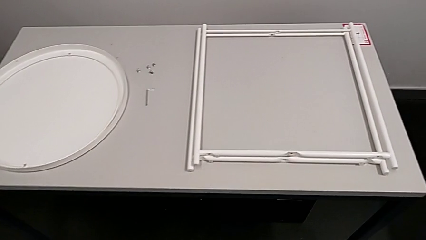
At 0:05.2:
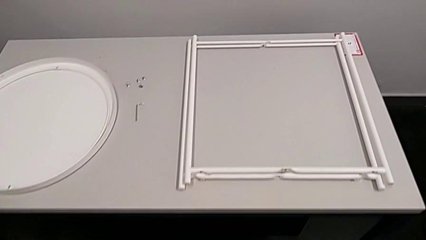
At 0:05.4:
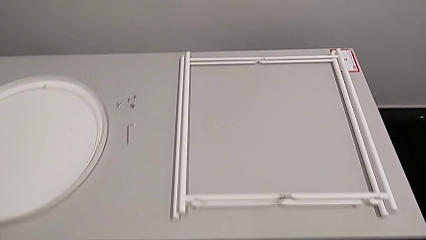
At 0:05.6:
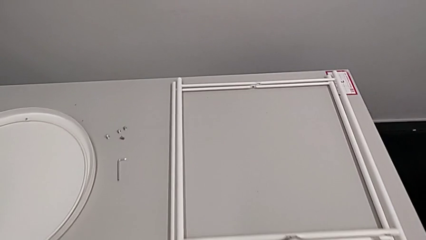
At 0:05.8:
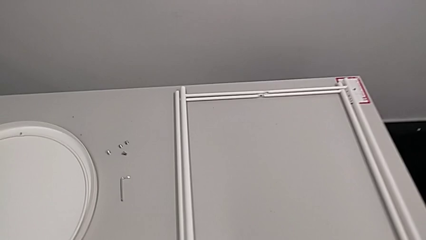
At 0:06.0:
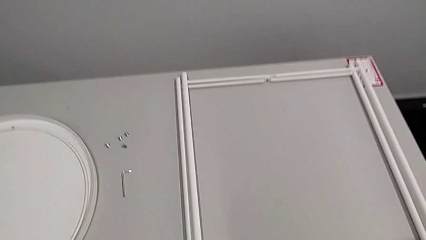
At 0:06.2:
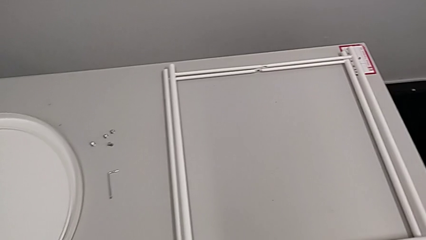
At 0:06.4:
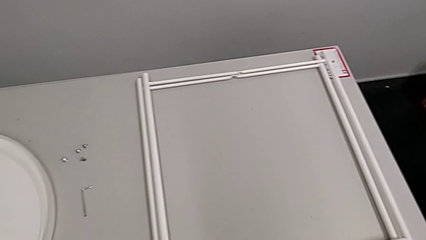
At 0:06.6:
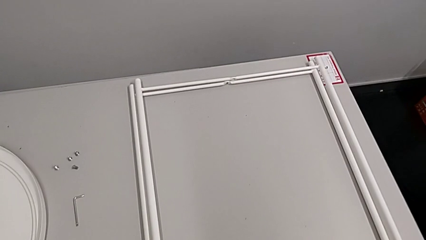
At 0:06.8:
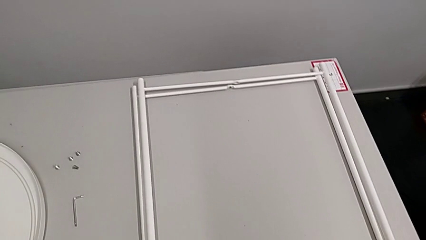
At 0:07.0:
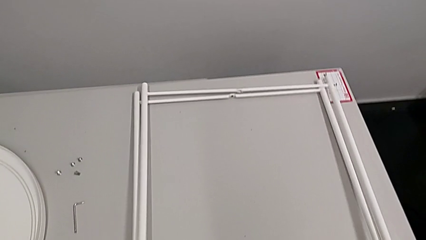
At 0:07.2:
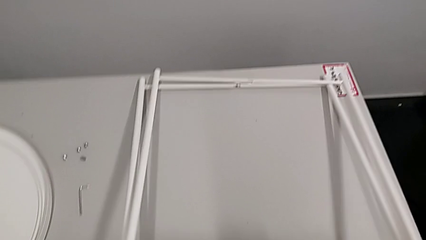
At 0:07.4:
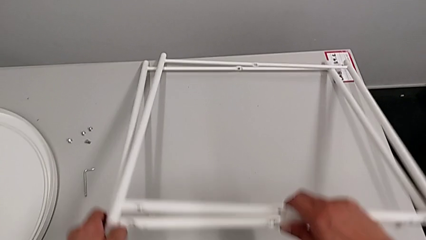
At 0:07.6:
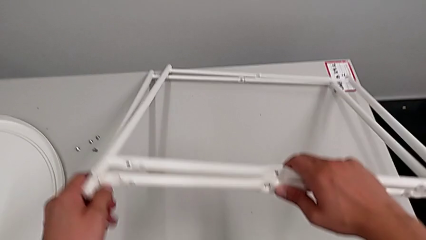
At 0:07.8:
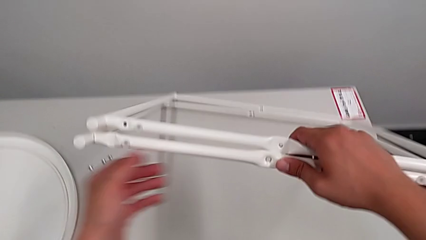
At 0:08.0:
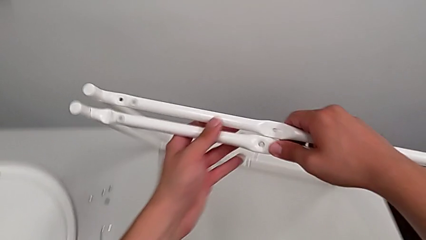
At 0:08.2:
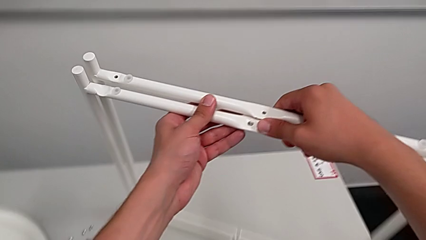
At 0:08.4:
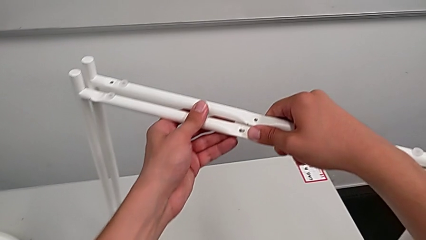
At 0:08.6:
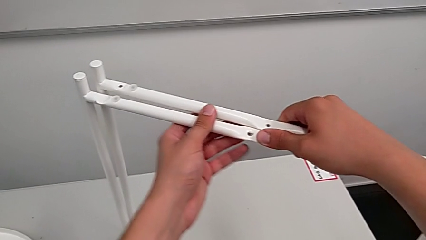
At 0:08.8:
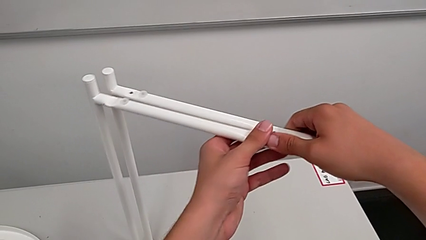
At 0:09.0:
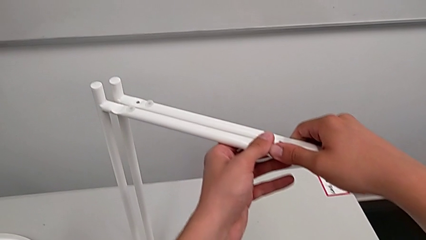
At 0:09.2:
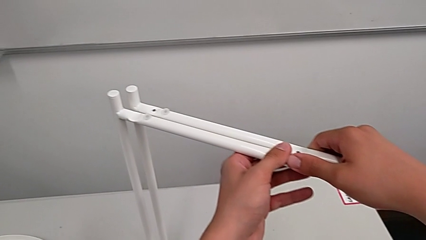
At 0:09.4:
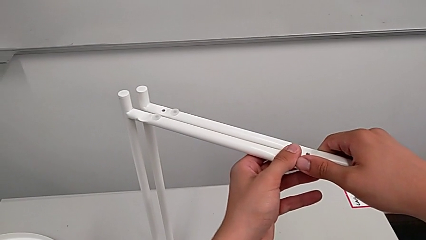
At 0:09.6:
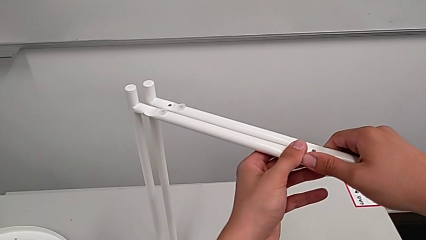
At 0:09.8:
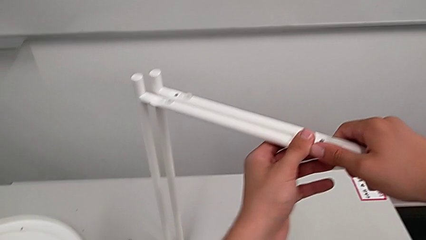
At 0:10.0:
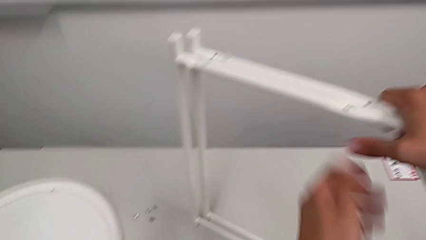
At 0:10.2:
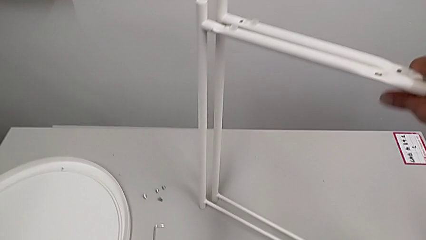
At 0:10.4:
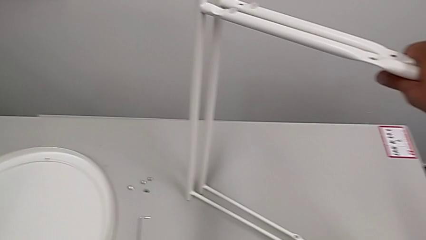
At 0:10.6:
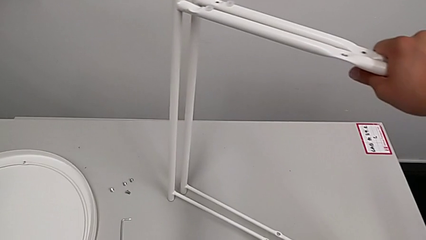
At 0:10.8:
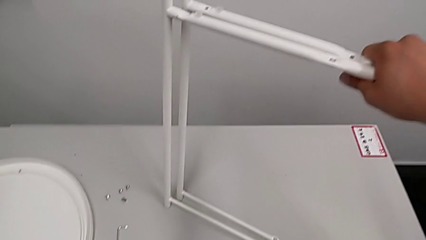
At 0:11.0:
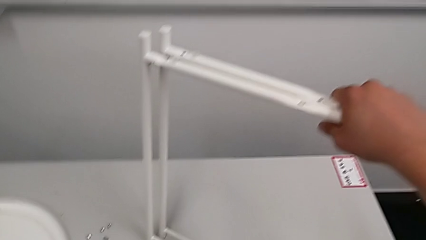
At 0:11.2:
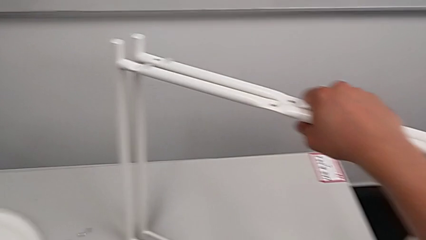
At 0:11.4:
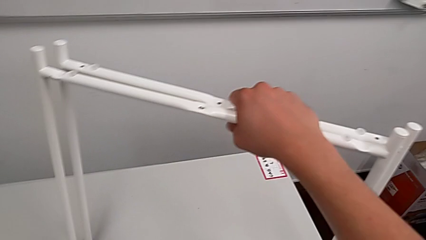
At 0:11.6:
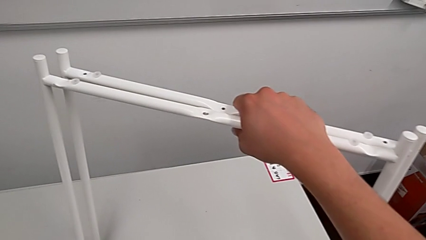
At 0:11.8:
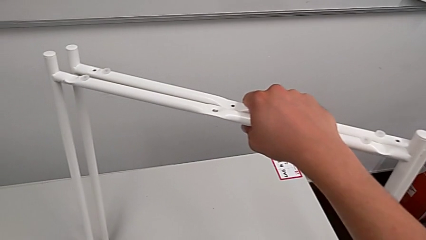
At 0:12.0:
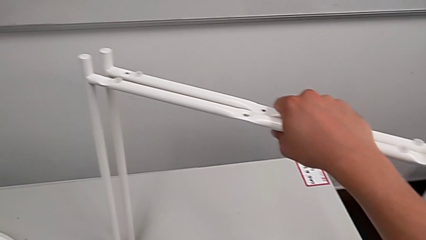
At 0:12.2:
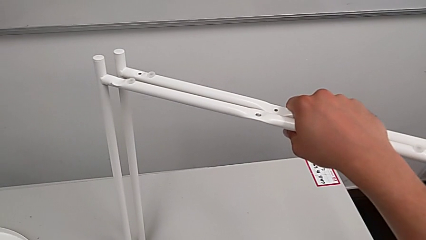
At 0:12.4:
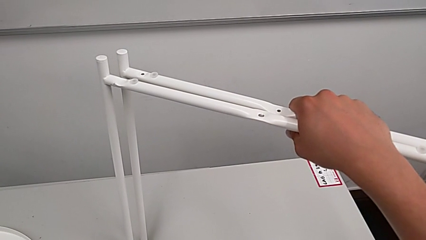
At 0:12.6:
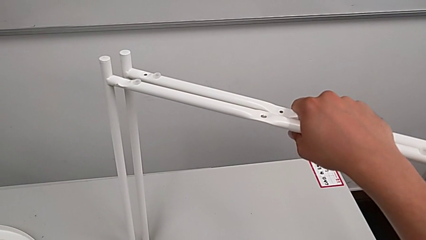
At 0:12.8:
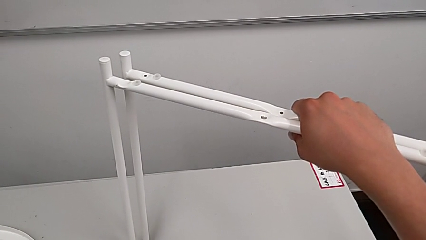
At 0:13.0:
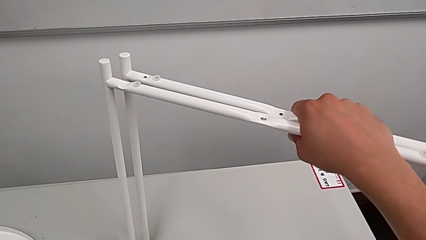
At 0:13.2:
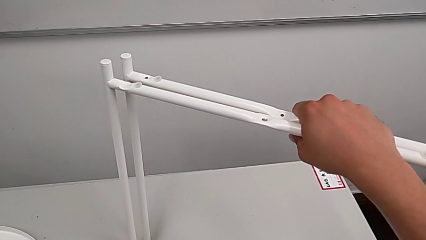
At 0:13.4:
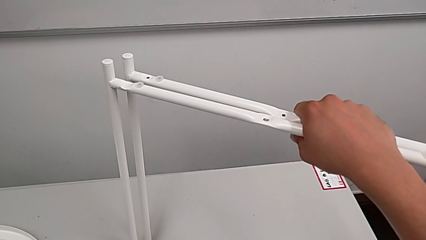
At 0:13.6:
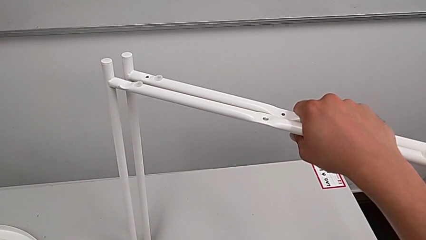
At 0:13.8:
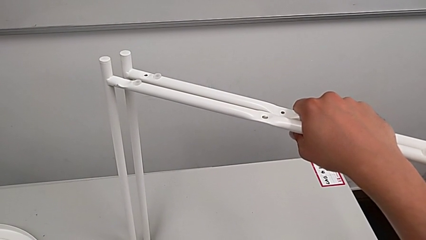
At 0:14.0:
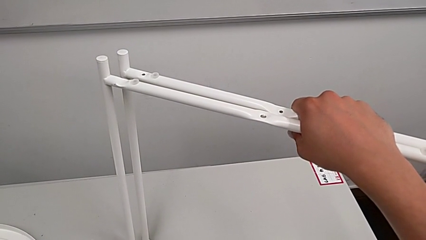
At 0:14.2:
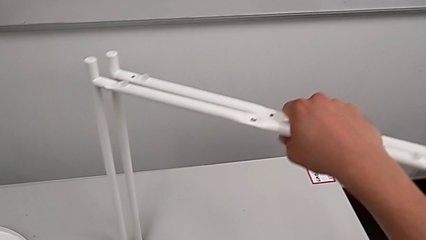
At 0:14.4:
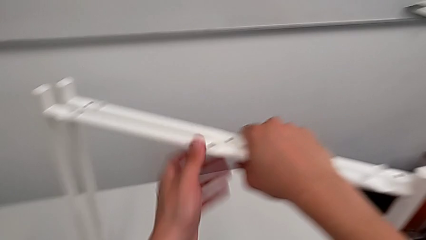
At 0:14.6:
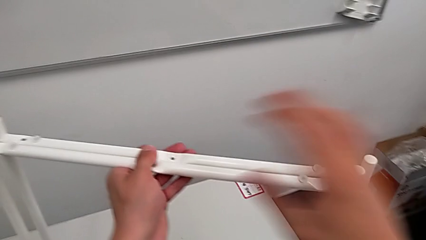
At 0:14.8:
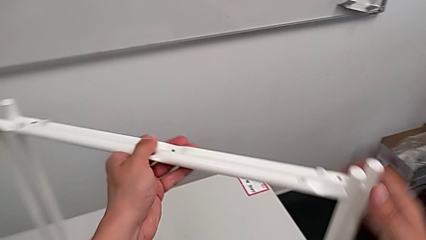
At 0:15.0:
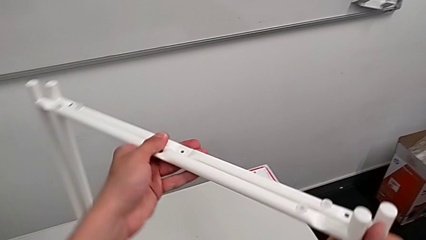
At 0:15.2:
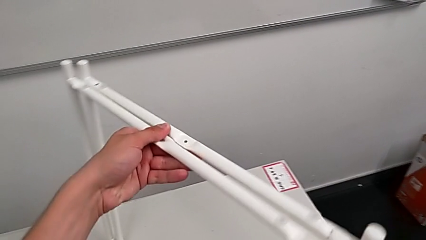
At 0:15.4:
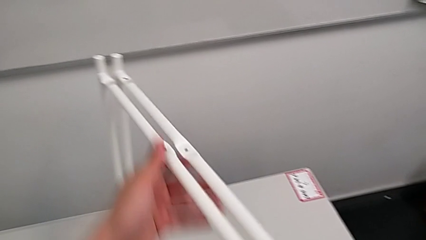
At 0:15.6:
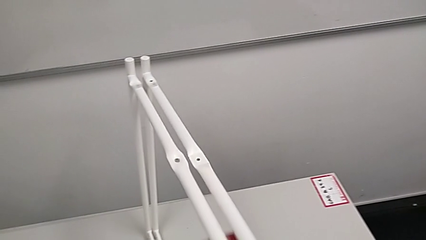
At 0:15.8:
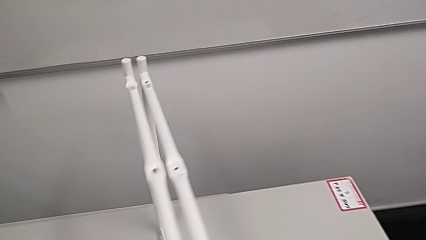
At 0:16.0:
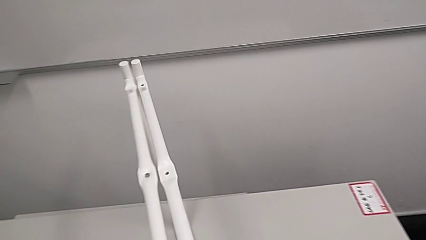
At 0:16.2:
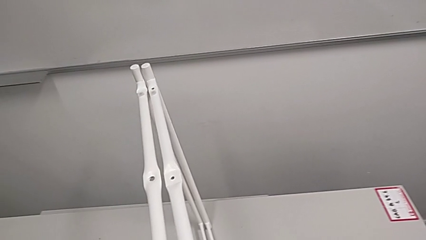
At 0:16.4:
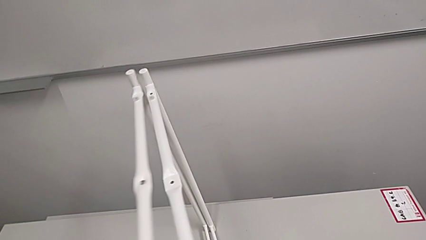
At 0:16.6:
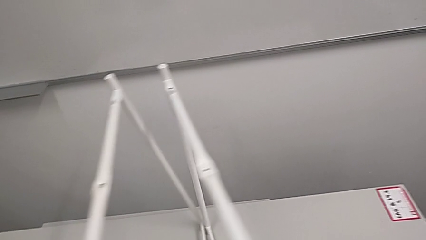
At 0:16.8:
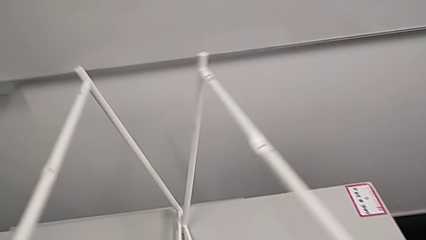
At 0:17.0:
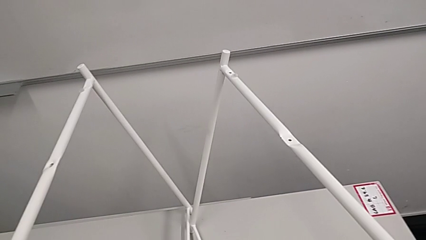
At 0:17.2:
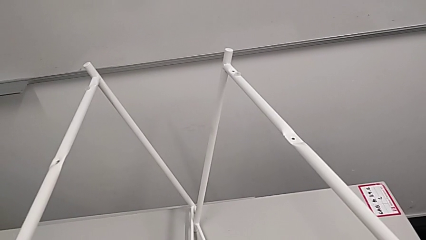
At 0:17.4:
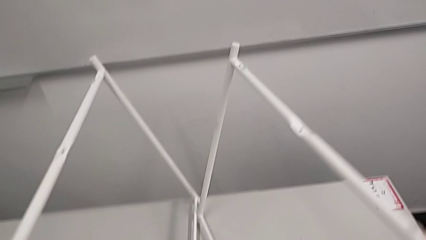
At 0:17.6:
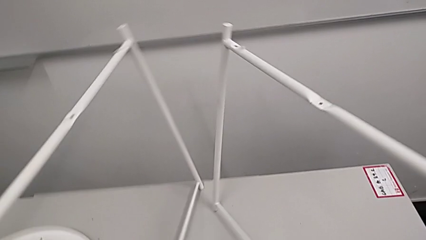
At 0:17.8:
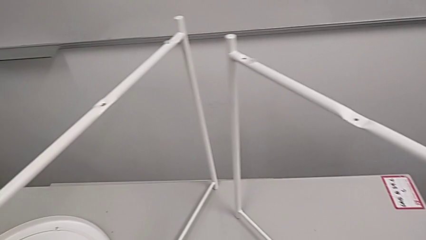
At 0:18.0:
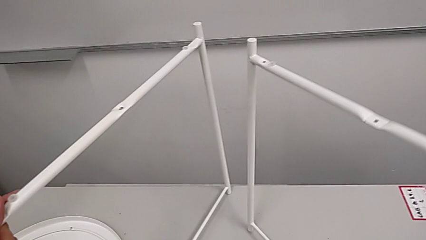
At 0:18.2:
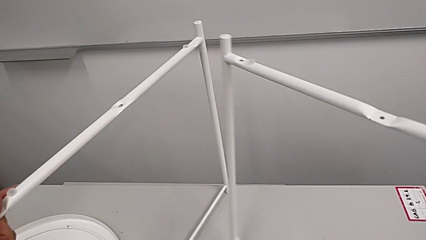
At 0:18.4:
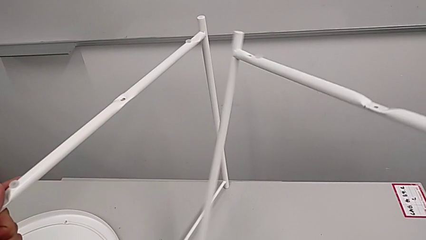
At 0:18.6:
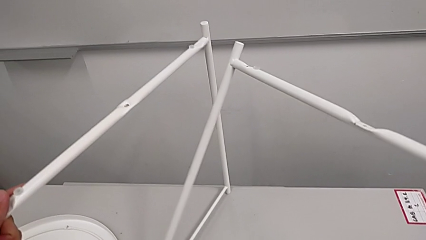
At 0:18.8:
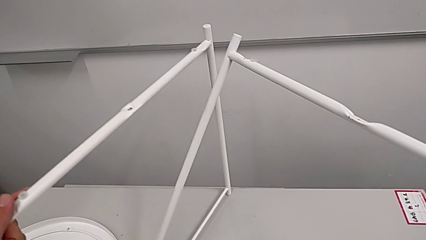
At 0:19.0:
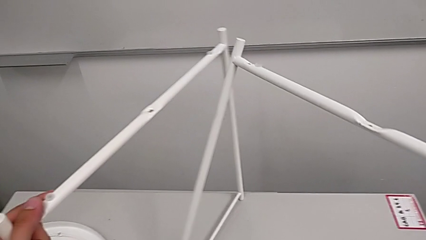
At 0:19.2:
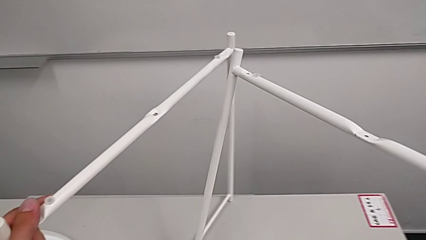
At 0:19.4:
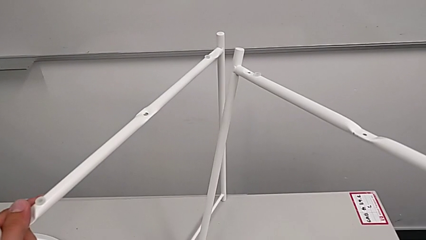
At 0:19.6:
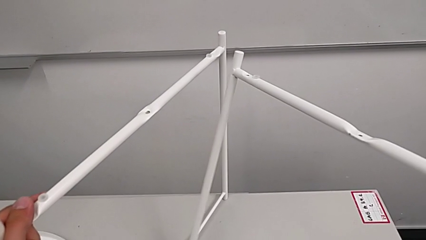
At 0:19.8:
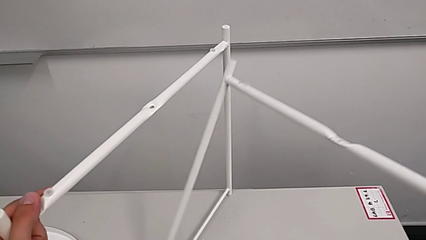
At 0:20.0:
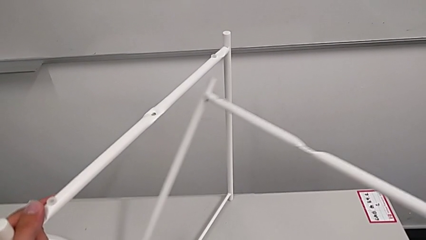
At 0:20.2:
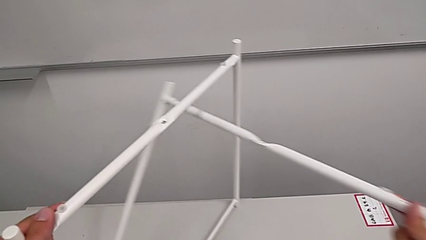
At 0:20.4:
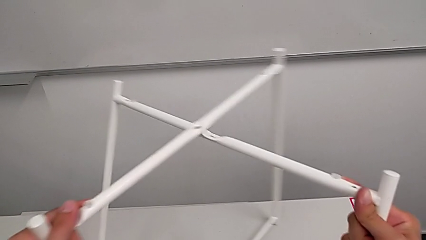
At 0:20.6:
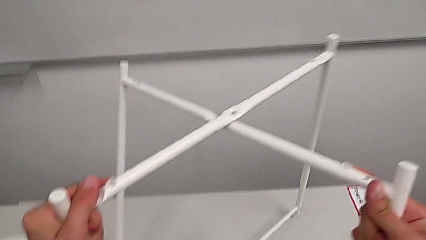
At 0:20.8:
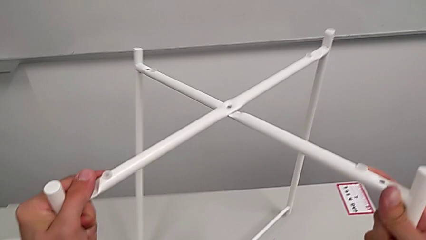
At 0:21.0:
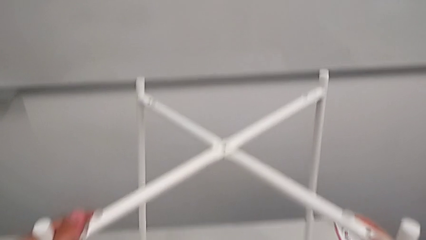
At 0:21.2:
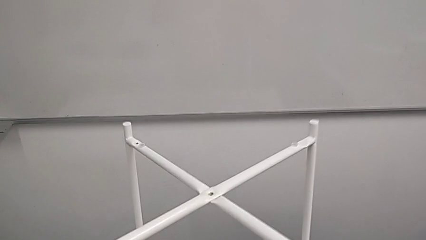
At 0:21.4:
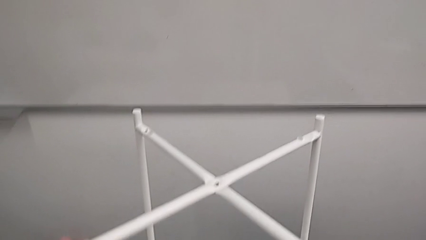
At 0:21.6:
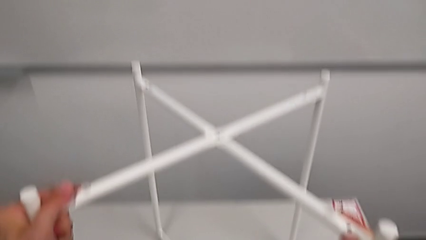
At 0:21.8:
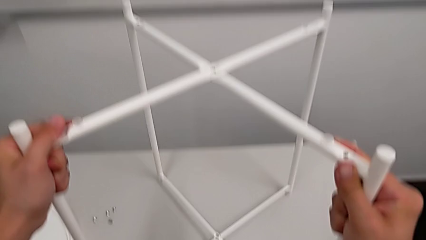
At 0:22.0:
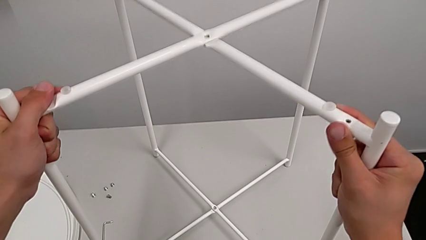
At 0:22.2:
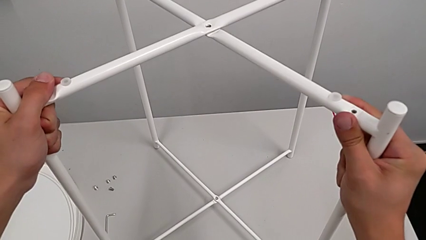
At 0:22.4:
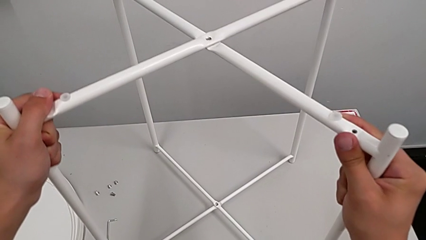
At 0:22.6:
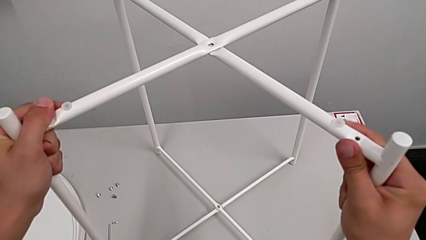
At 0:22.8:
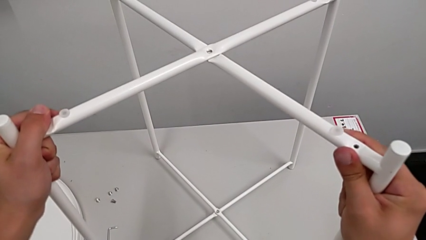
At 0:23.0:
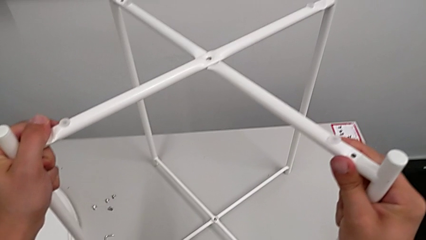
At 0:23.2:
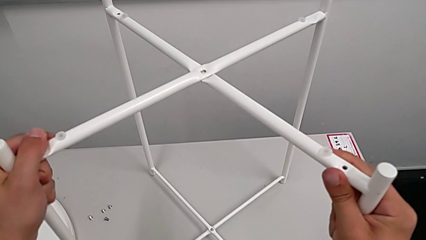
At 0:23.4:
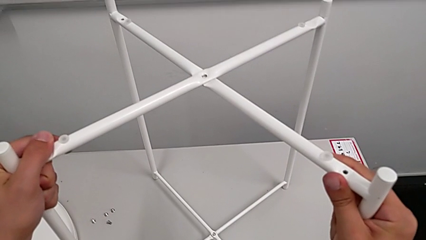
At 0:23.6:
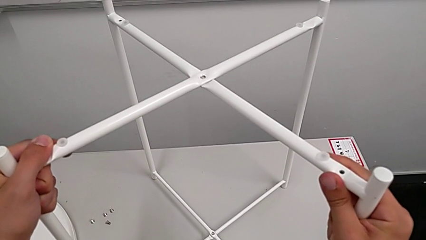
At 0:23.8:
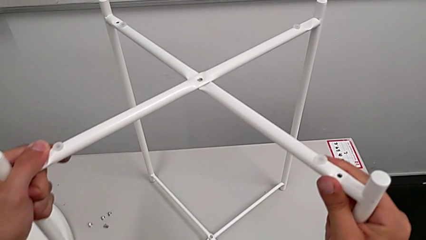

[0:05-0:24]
The camera wearer is assembling the legs. They lift the leg, hold it, rotate it, slide it with the left hand, slide it with the right hand, align it and hold it.
